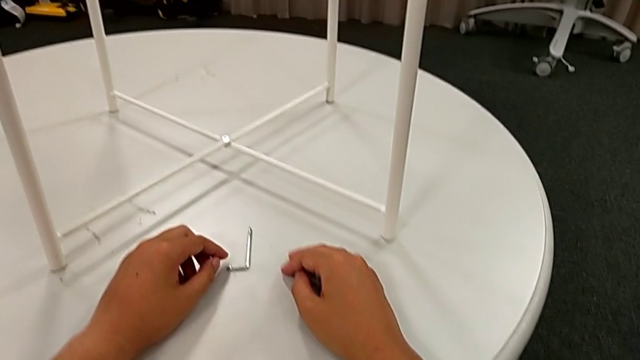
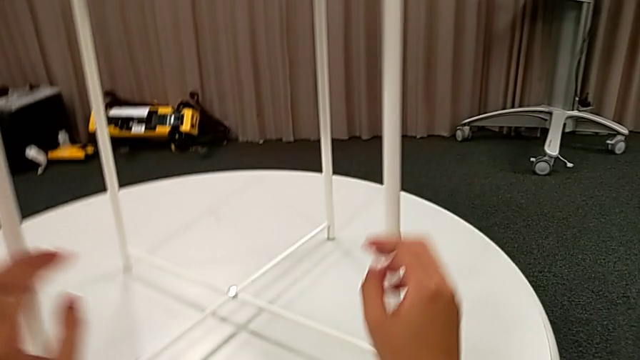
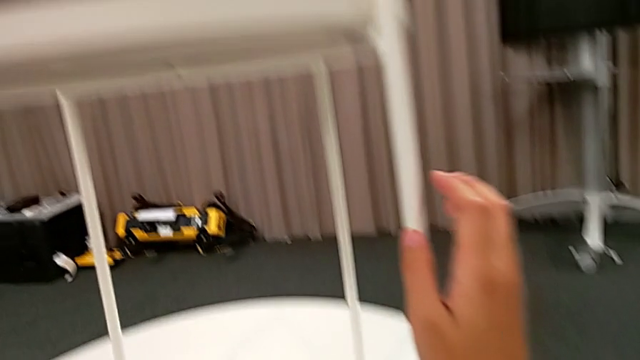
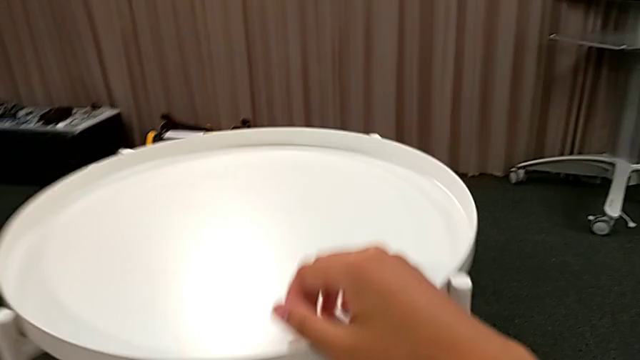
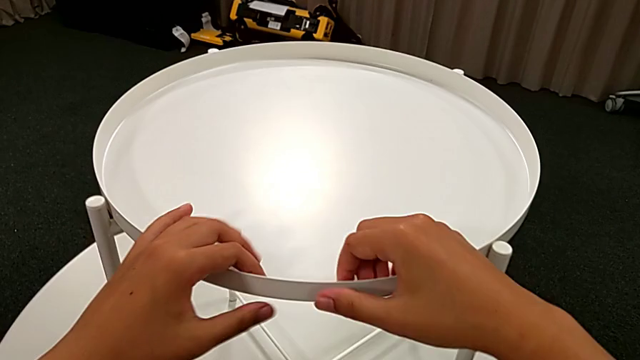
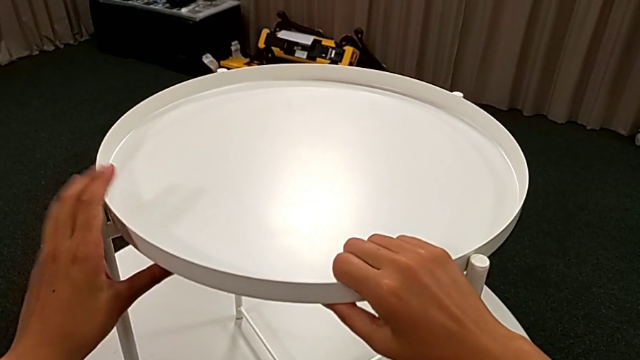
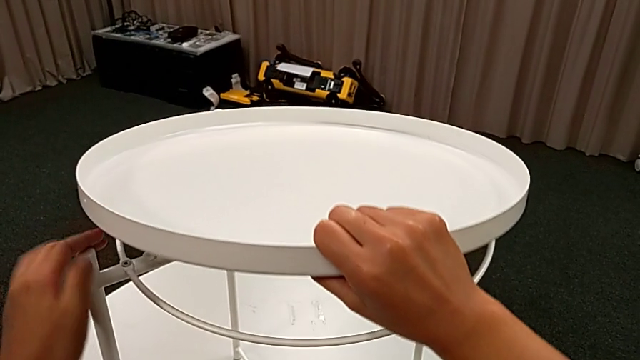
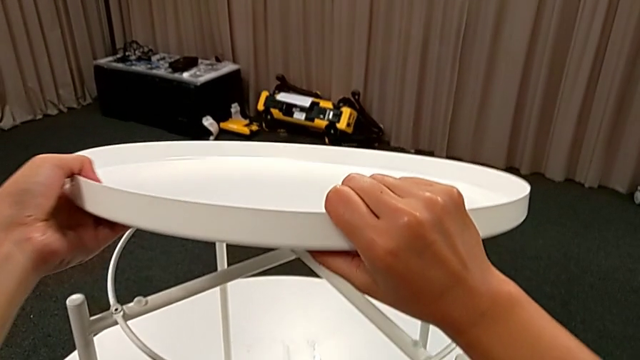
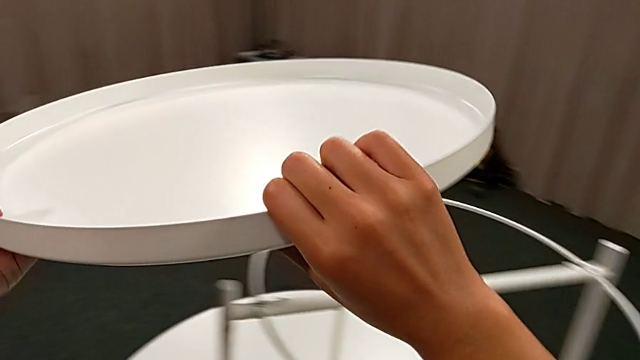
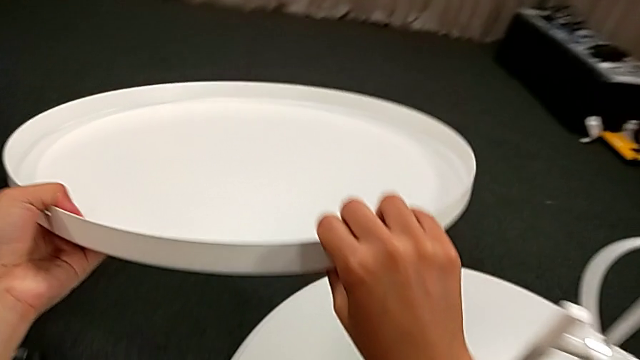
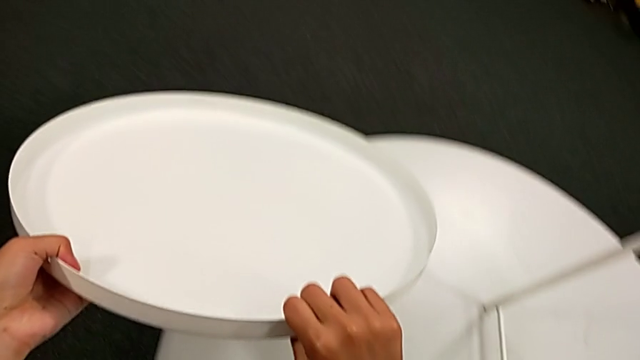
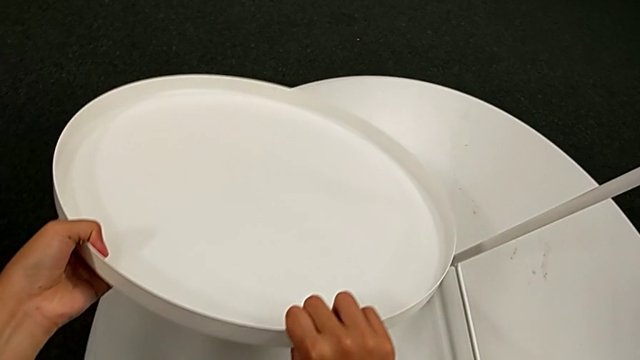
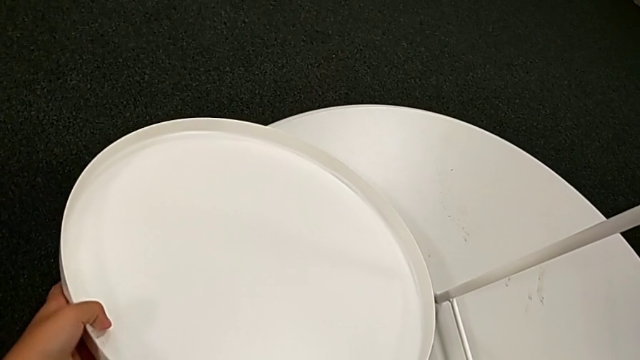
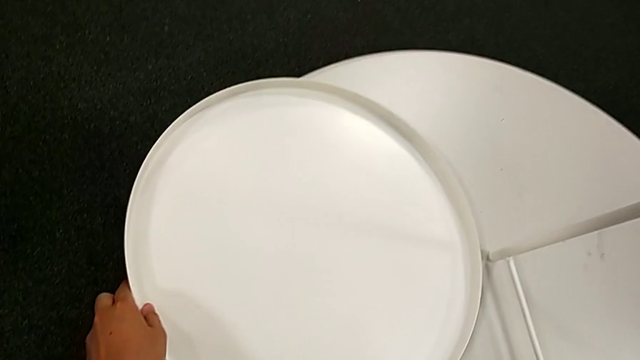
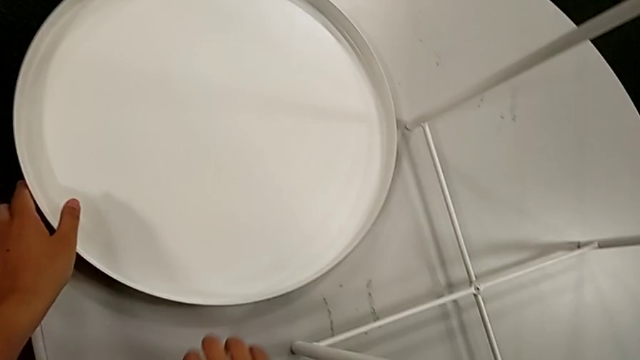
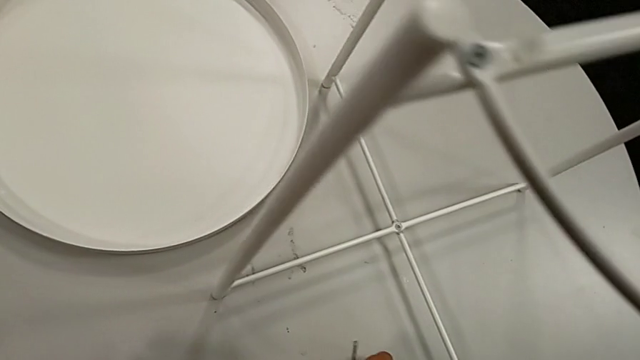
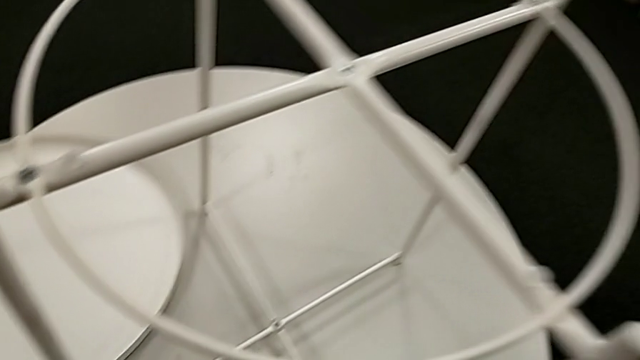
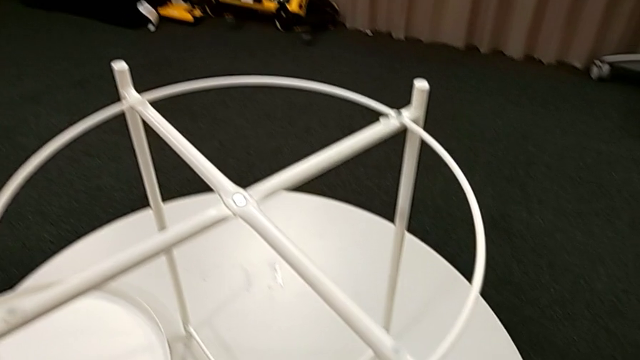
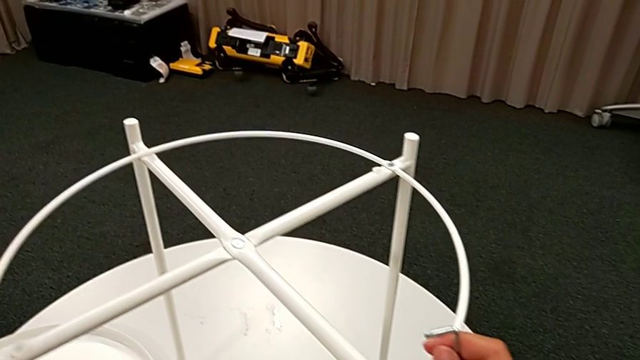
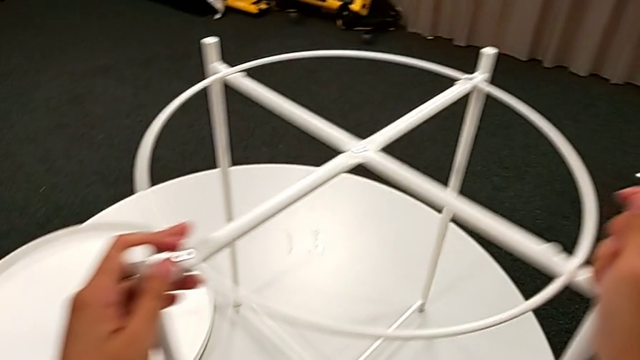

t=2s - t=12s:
The camera wearer is unscrewing the screw of the table. They grab the tray, disassemble it, lift it, place it, grab the Allen wrench and rotate the tray table.

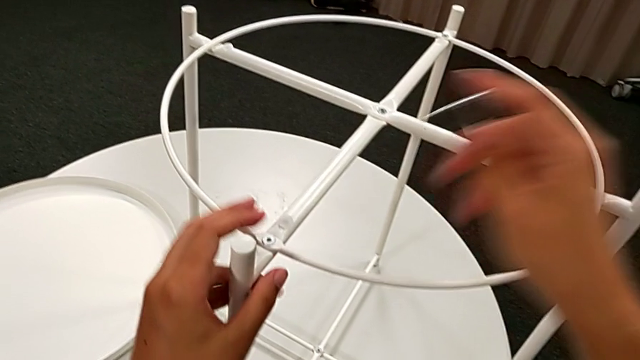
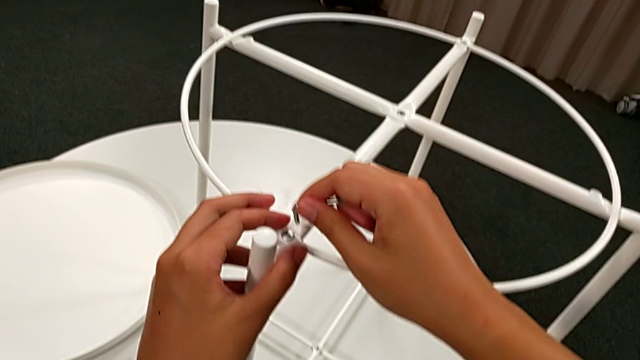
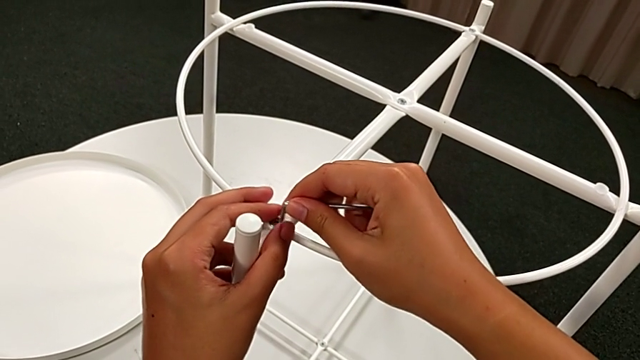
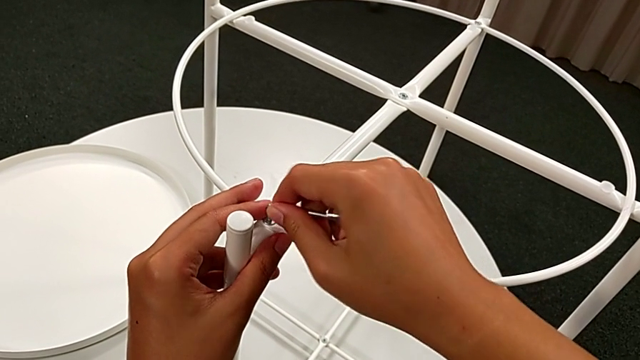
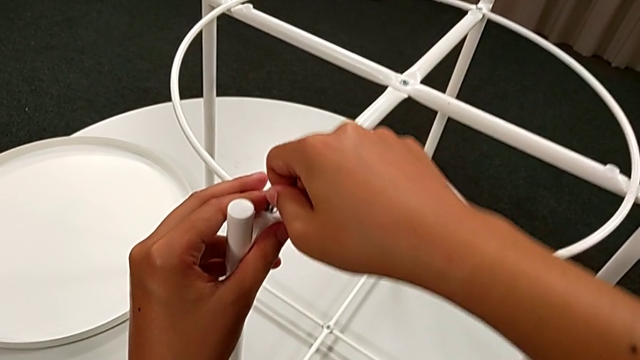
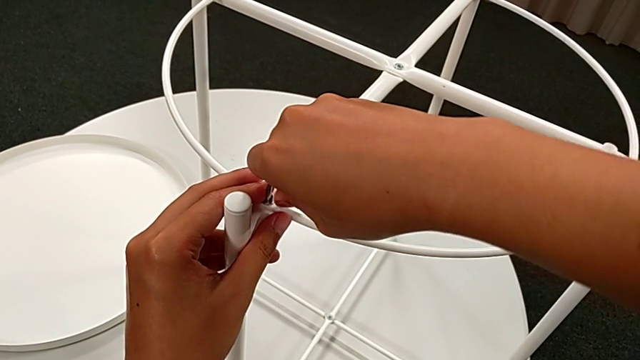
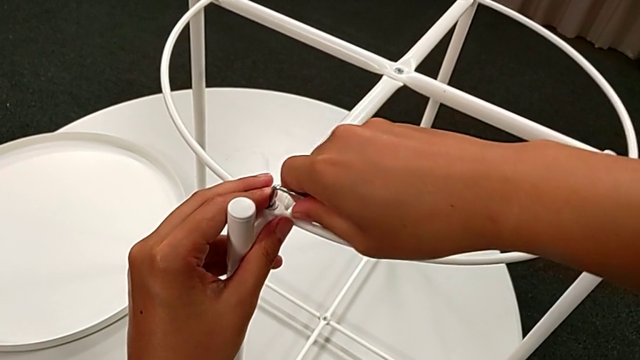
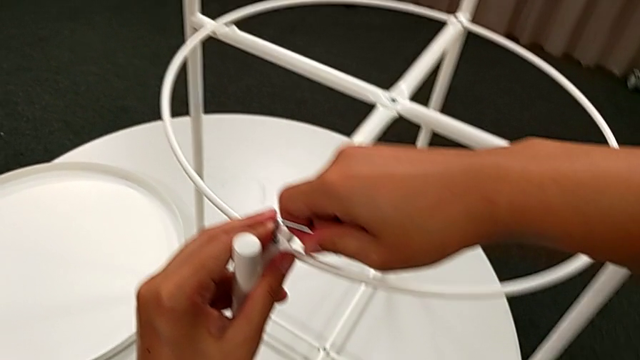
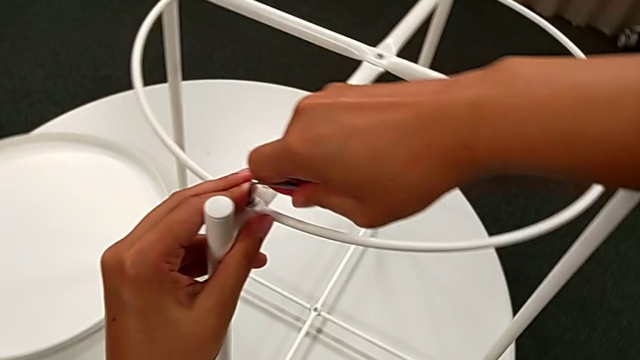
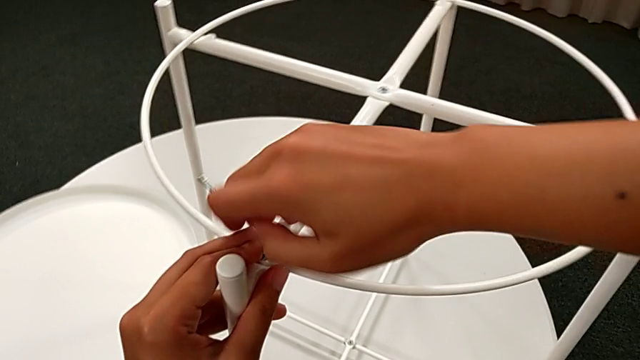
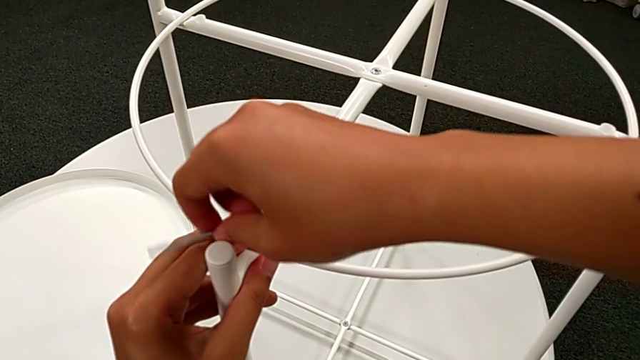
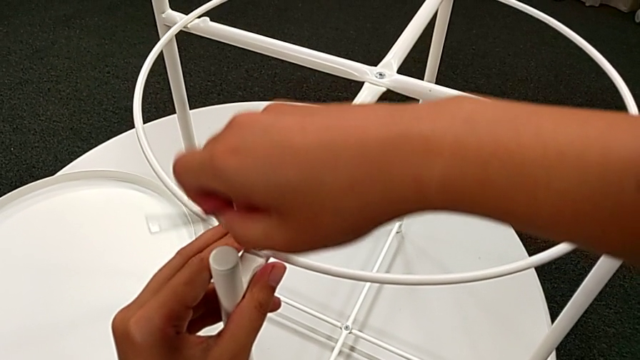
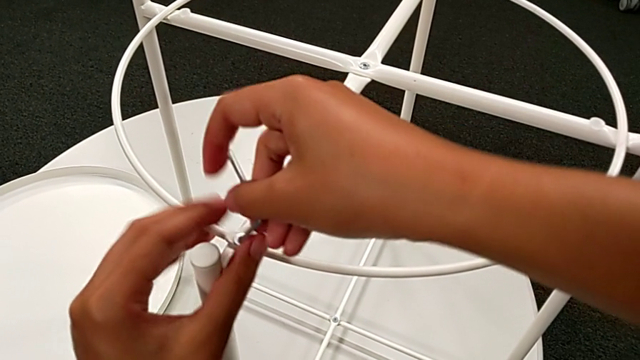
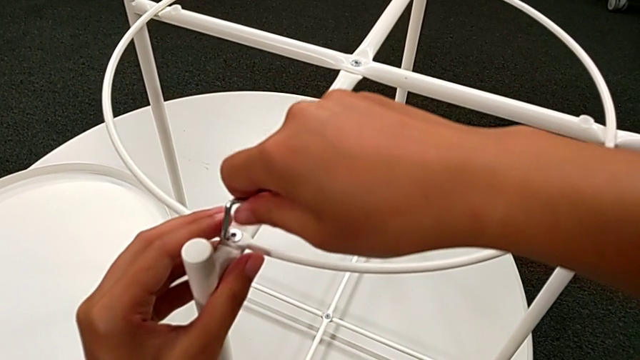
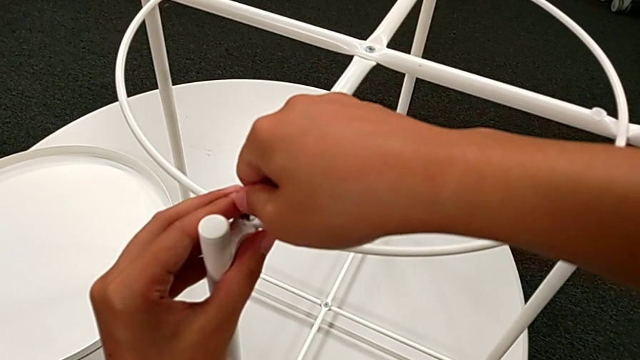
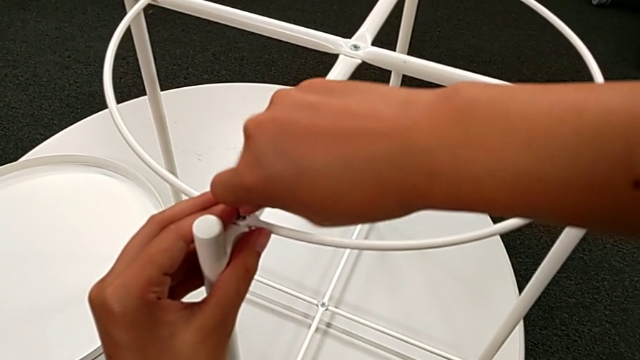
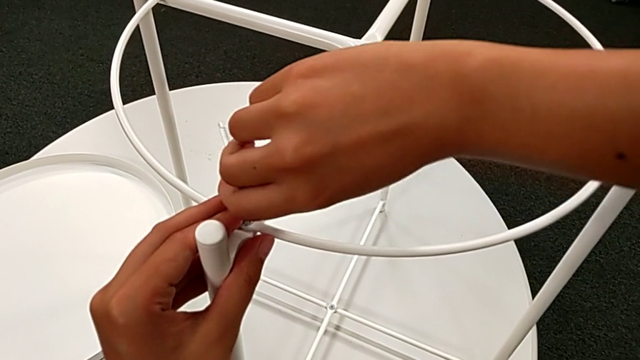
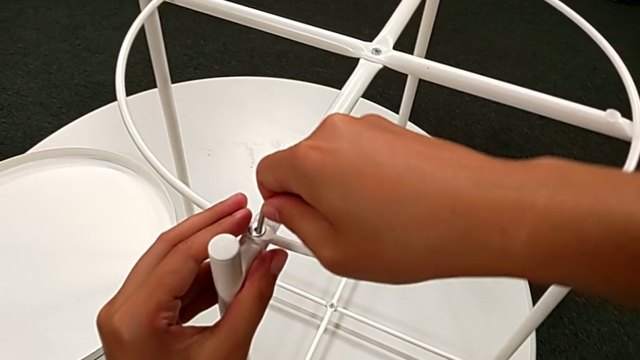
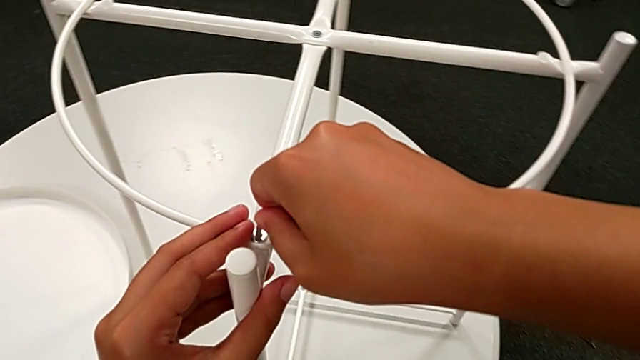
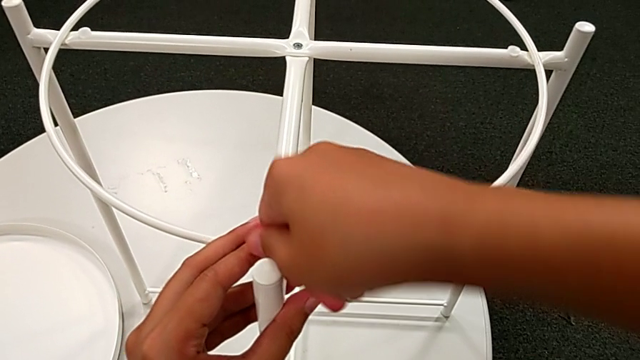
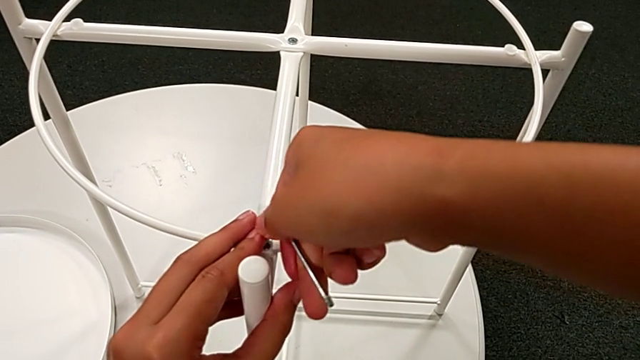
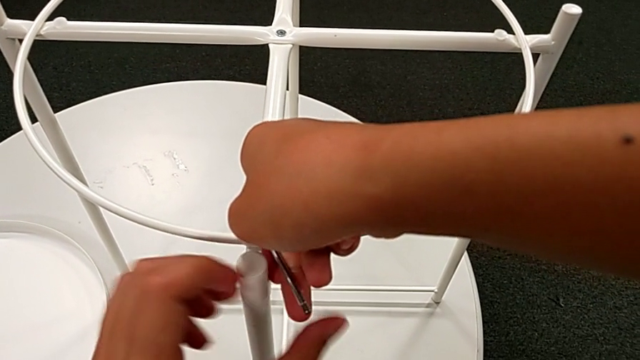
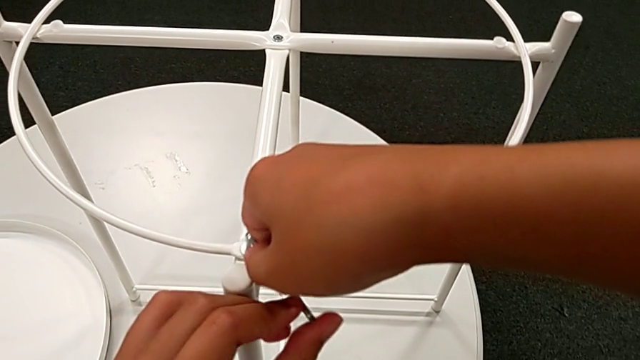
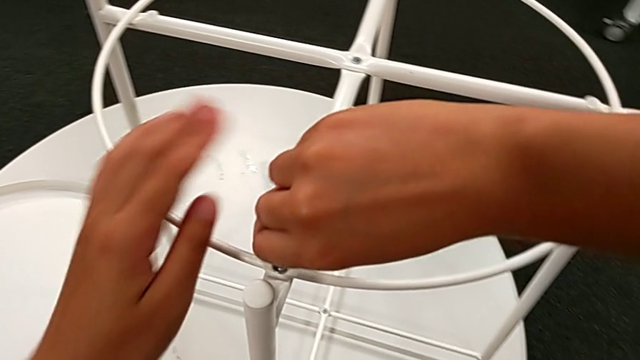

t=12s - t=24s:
The camera wearer is unscrewing the screw of the table. They insert the Allen wrench and begin to unscrew the hex socket head.
